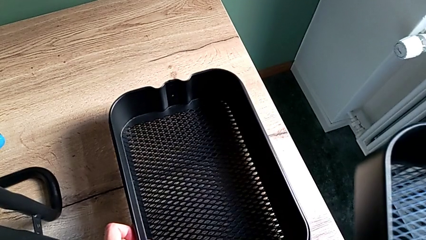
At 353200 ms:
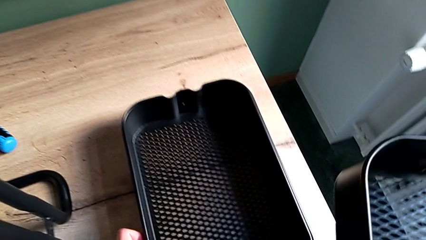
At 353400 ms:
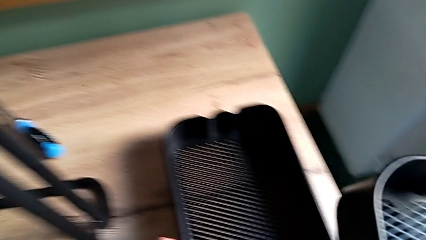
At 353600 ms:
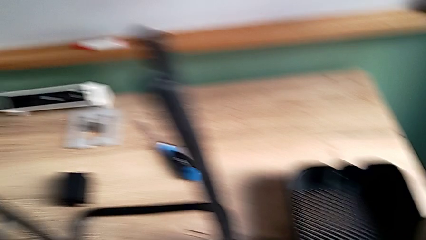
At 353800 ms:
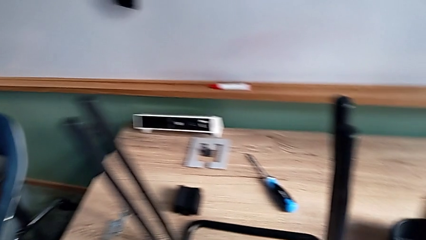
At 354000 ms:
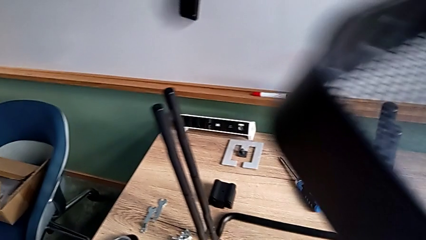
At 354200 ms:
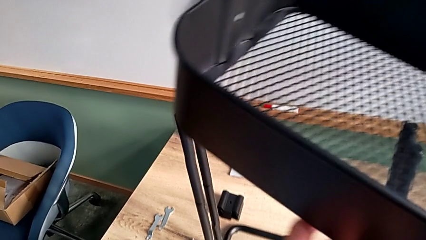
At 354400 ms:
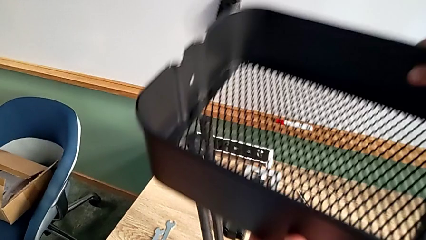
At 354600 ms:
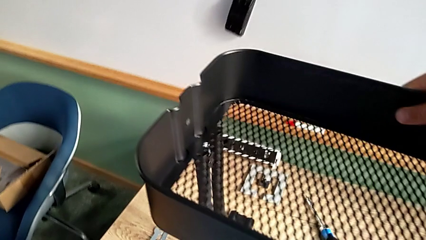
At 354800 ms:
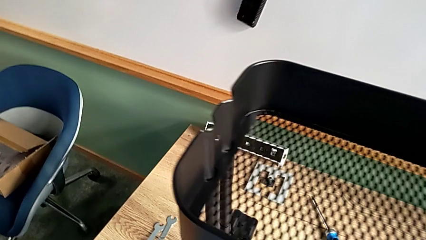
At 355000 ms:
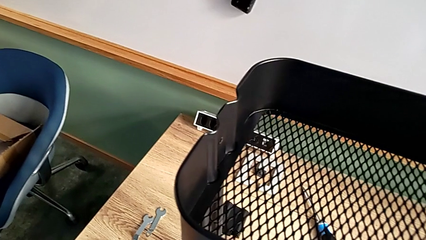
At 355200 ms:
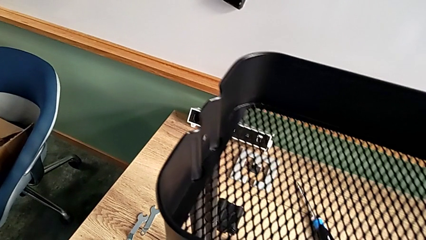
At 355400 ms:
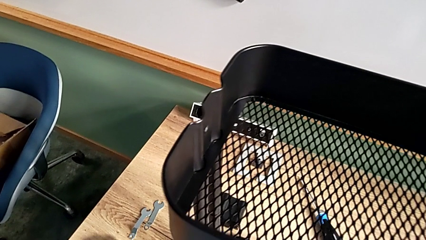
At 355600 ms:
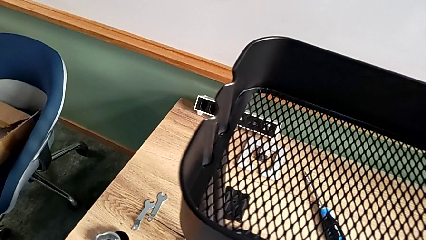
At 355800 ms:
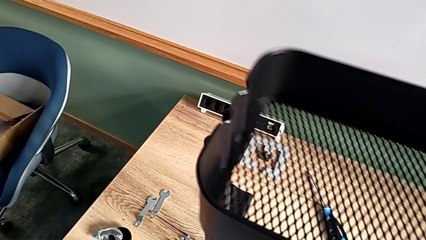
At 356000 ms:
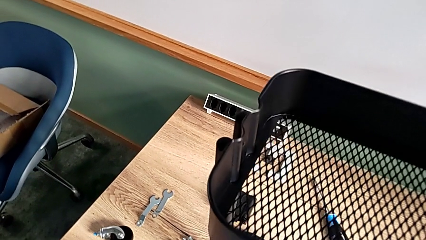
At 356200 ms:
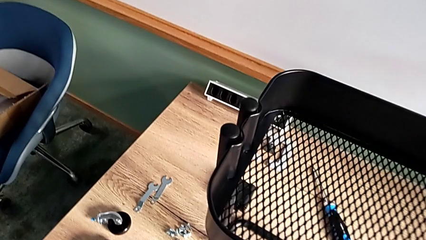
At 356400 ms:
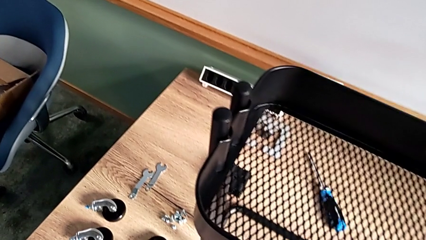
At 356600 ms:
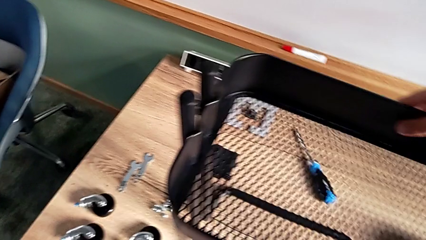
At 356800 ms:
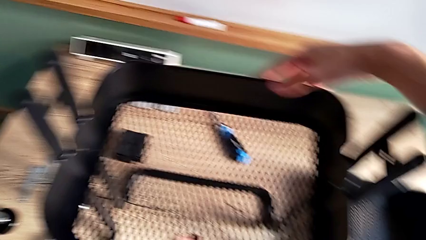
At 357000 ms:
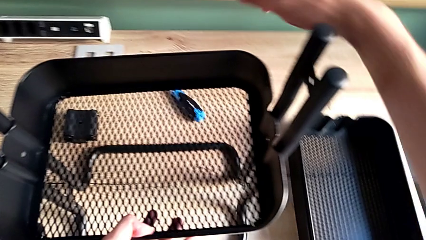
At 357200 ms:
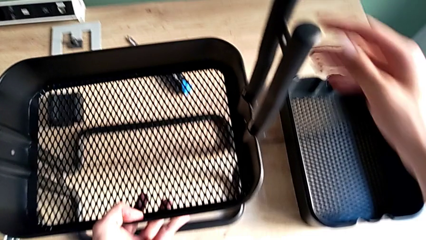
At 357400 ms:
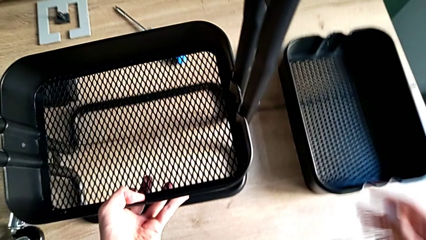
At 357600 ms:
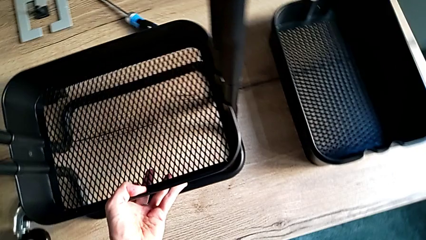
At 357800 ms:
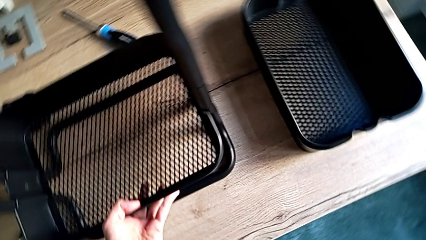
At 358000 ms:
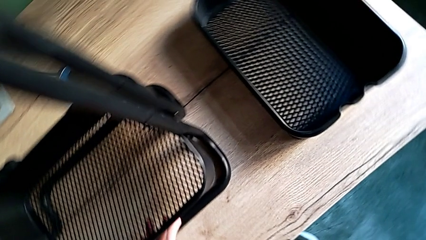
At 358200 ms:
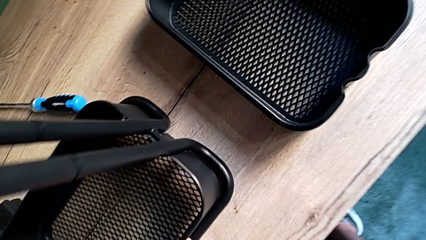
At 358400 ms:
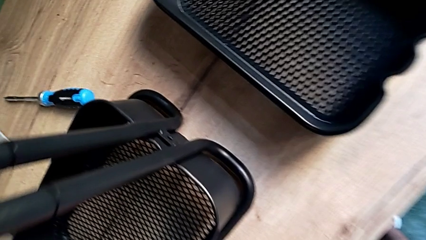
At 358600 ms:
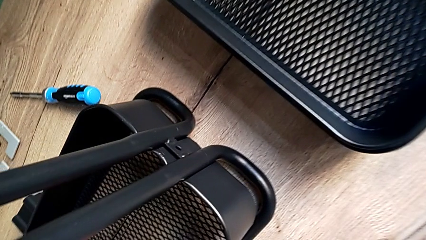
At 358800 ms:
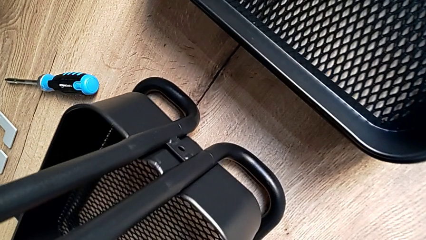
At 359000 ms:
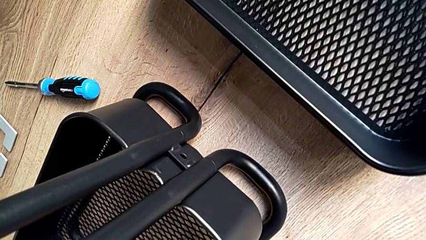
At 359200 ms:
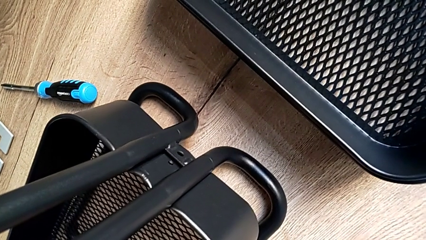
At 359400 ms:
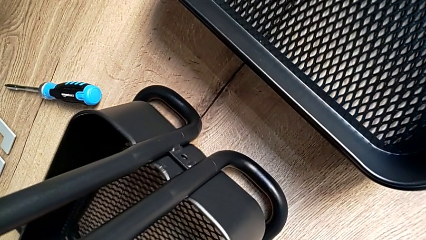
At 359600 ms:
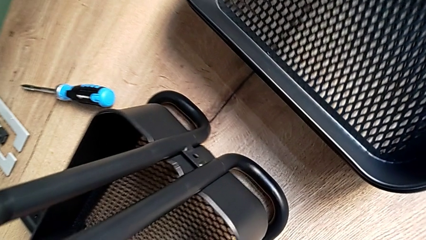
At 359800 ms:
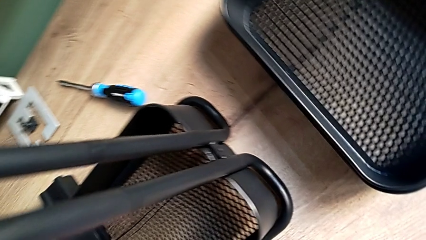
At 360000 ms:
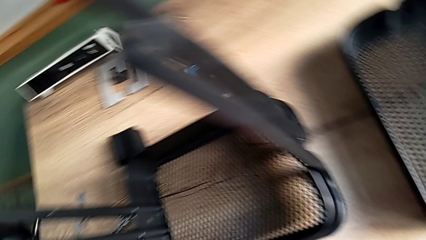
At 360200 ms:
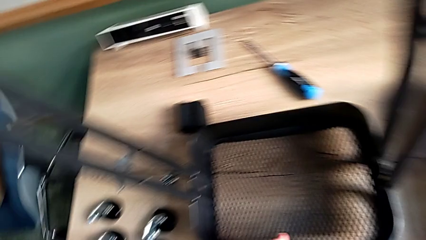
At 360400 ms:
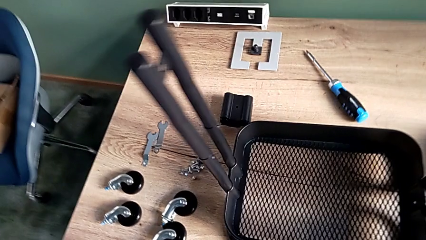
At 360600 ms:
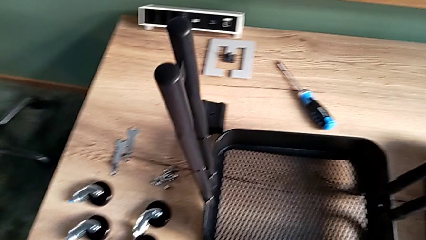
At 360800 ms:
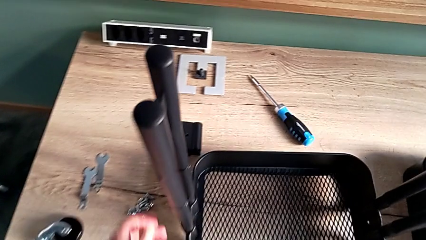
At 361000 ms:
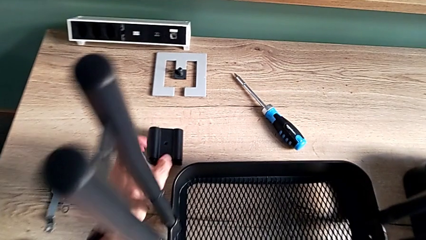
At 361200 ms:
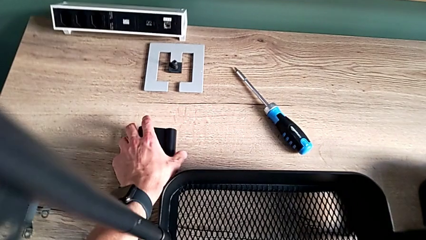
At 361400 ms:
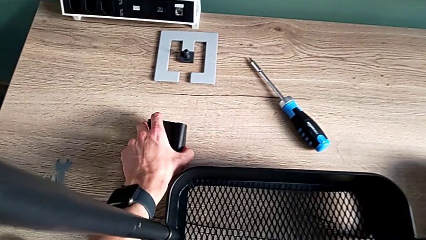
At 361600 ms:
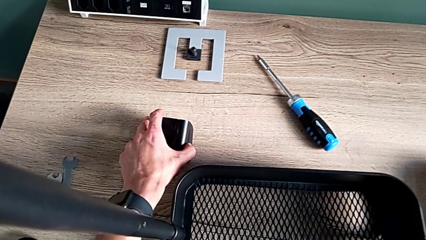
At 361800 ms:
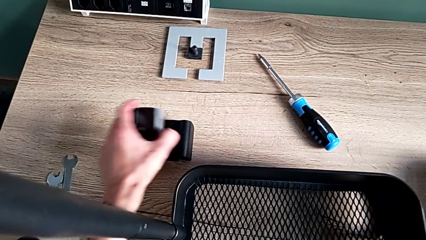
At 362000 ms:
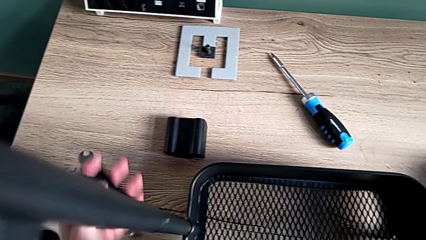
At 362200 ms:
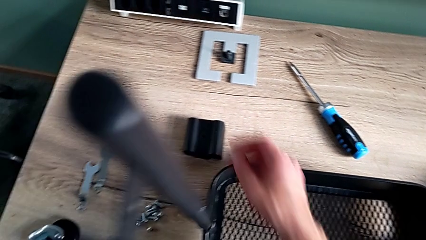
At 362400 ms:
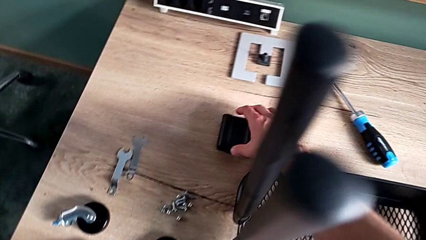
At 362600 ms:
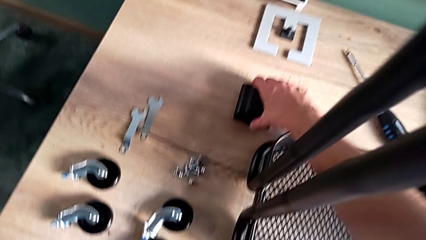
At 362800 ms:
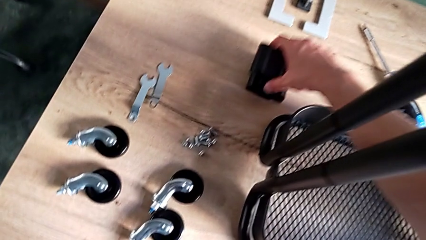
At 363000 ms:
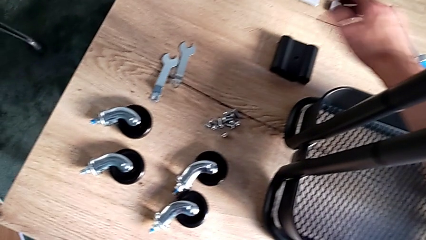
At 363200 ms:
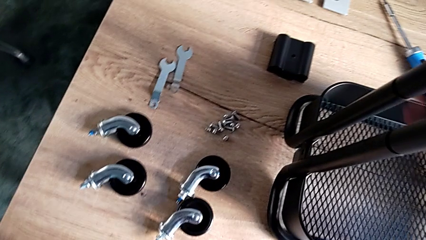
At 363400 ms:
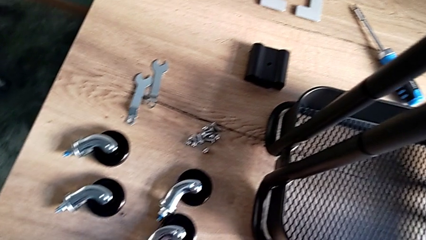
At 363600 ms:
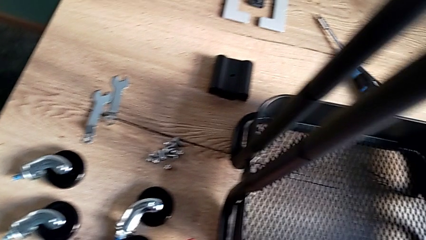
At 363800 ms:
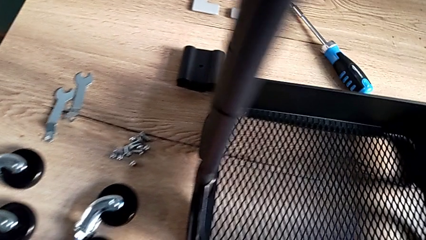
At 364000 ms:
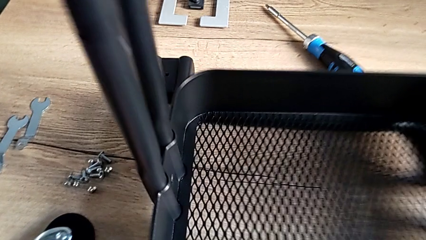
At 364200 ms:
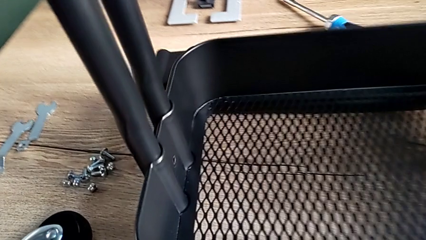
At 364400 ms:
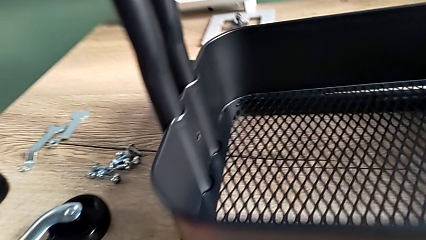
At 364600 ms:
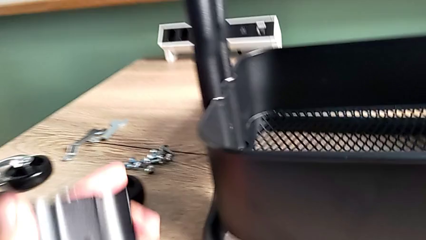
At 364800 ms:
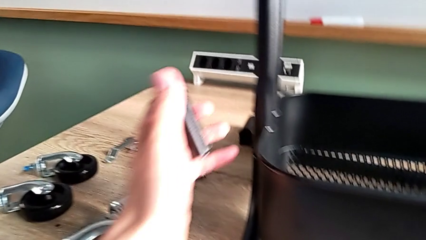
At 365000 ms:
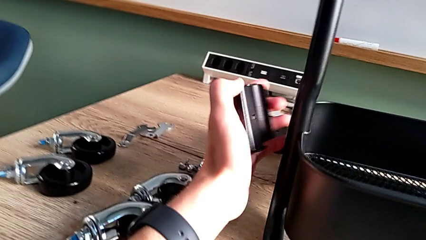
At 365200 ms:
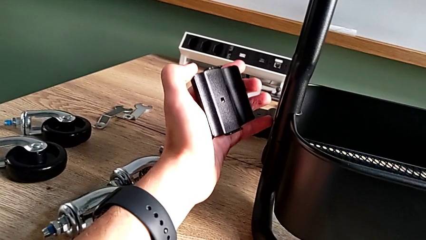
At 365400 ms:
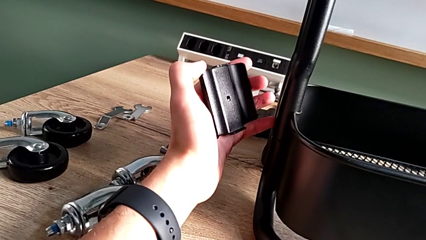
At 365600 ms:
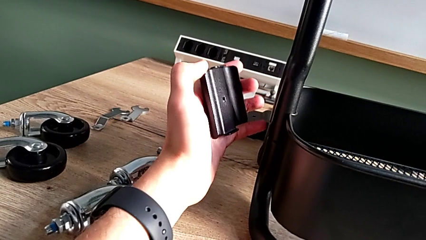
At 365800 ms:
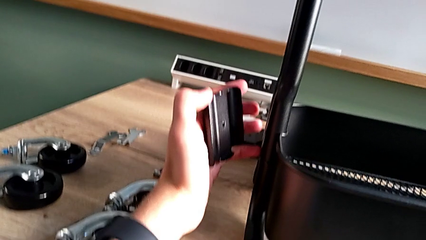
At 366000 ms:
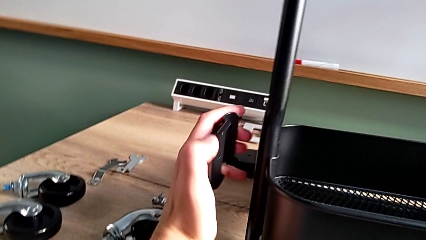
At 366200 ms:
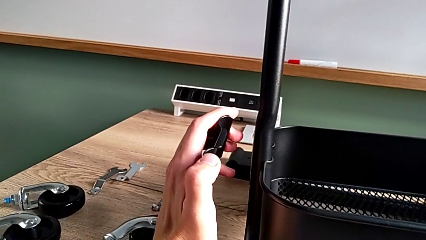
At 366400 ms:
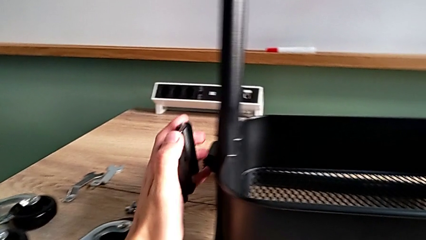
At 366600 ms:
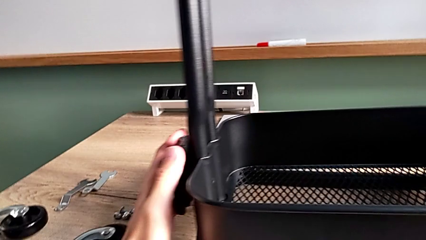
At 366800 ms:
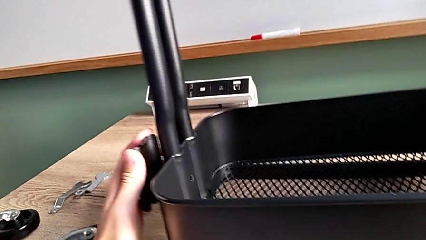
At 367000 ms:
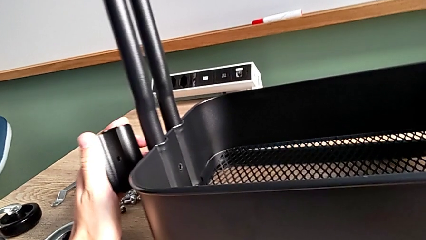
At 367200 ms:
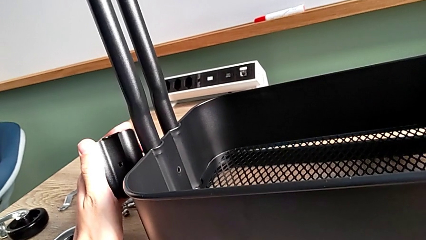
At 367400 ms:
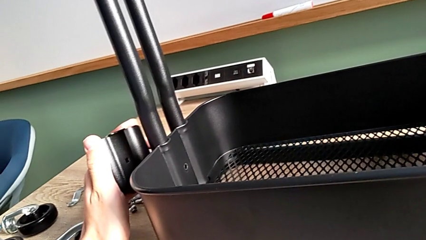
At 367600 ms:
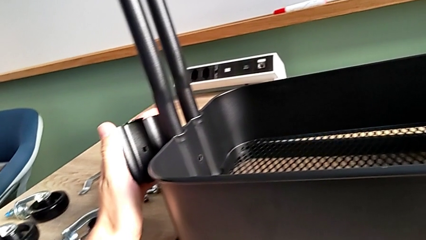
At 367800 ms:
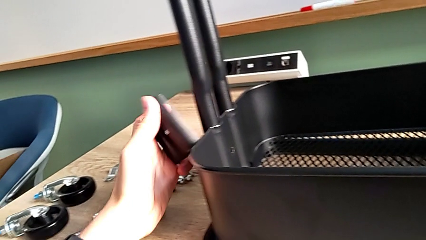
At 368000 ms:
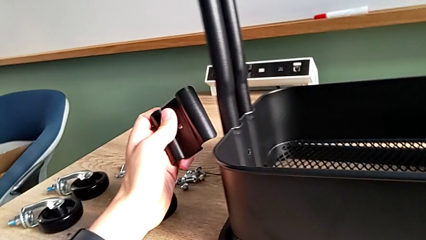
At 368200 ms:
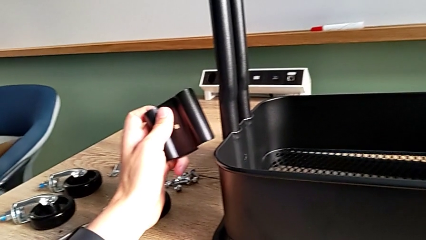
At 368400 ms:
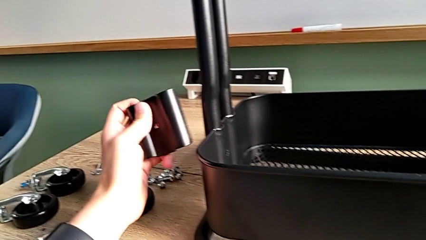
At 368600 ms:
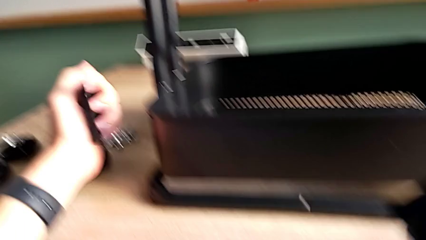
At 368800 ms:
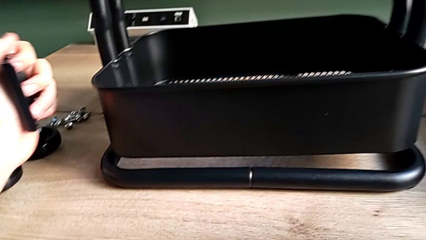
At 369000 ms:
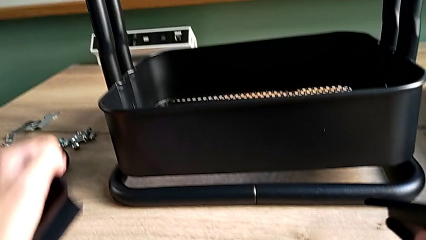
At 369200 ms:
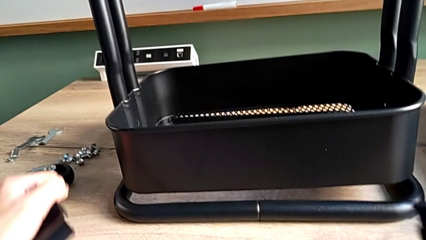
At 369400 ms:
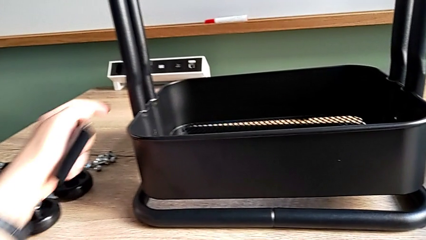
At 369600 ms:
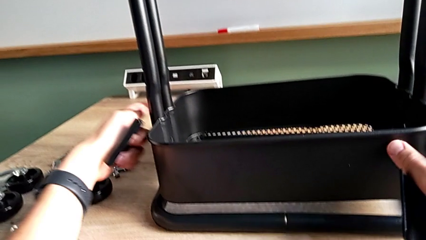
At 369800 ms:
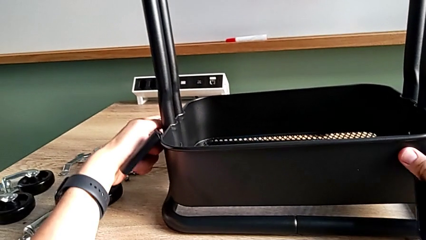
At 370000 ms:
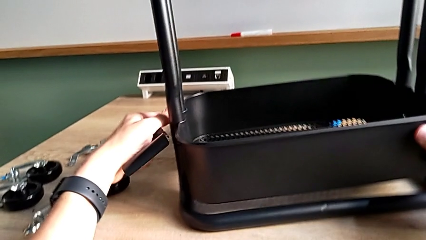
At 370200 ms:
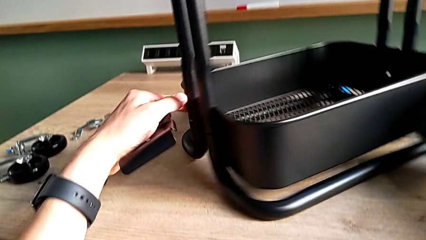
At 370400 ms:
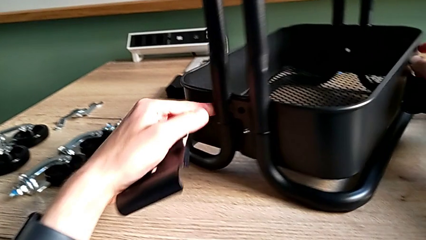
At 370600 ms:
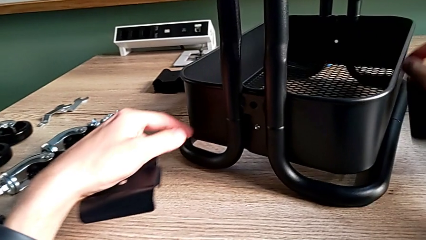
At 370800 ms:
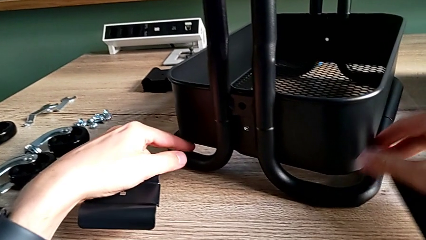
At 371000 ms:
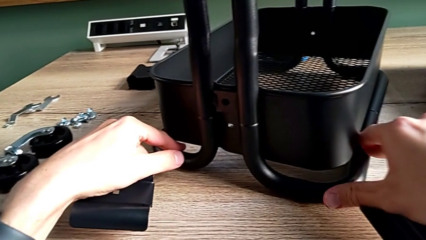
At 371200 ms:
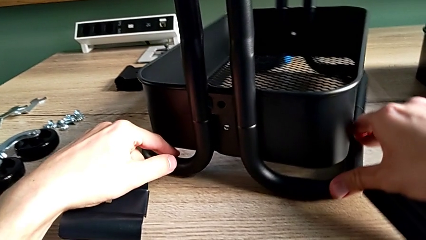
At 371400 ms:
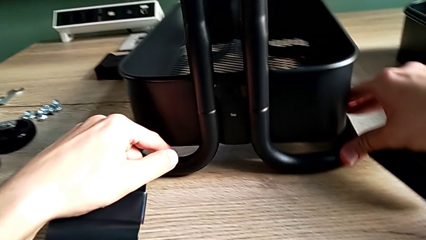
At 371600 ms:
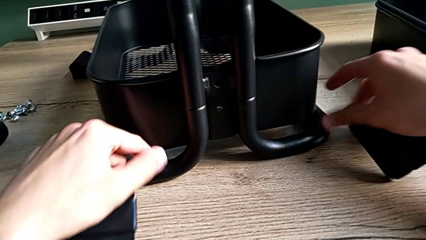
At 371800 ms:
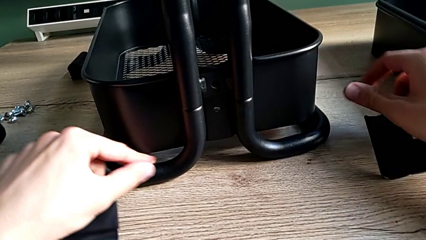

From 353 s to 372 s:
The camera wearer is assembling the bottom tray. They place the large grid tray, approach the first bracket, grab it, approach the second bracket, grab it, inspect the first bracket, approach it, approach the frame and wrongly rotate it.
